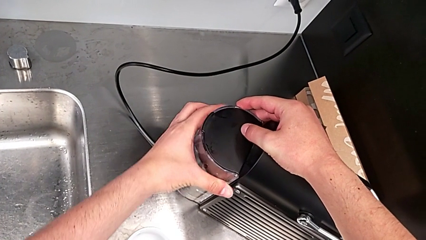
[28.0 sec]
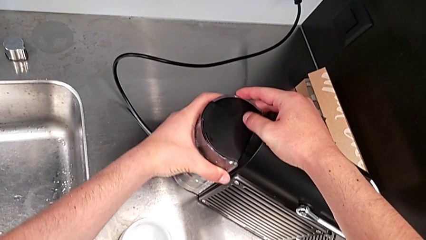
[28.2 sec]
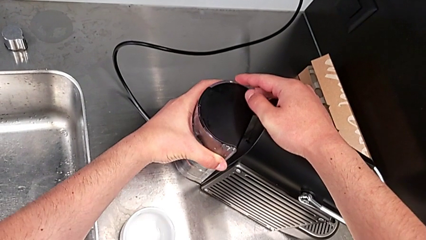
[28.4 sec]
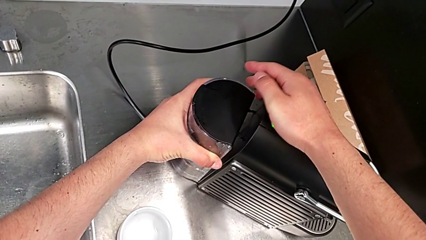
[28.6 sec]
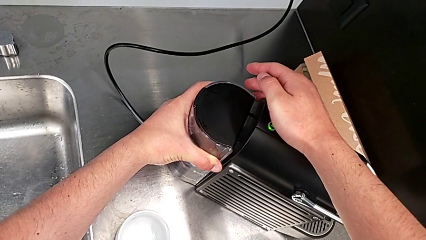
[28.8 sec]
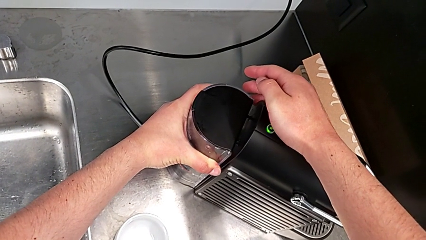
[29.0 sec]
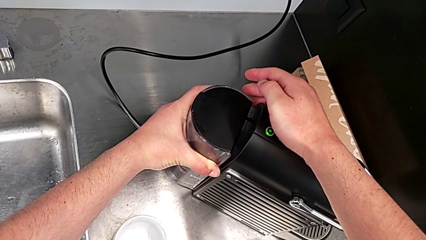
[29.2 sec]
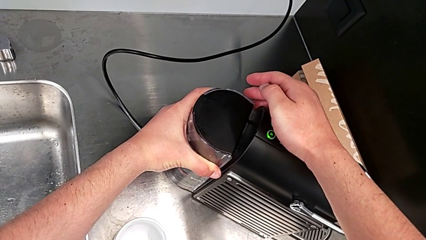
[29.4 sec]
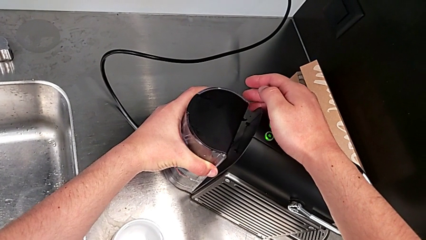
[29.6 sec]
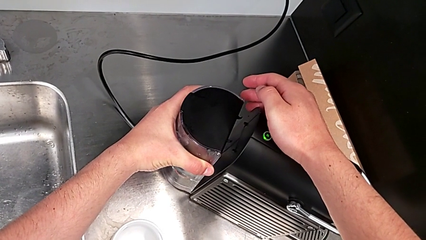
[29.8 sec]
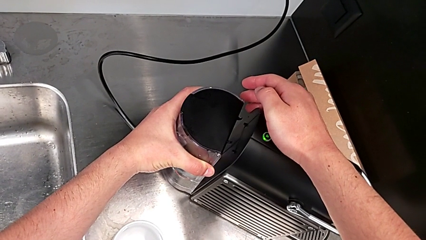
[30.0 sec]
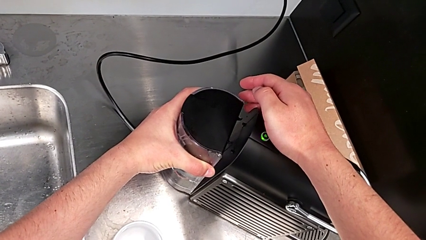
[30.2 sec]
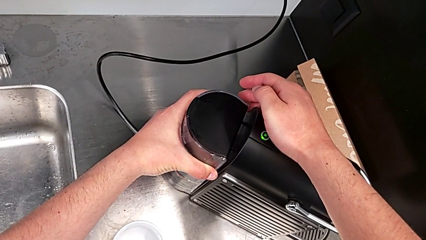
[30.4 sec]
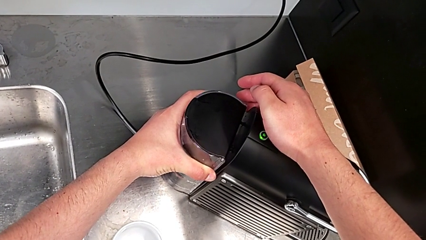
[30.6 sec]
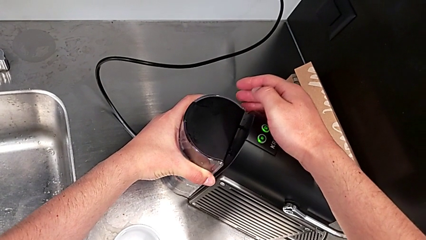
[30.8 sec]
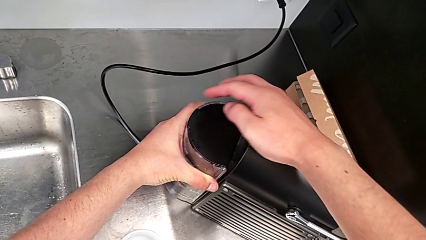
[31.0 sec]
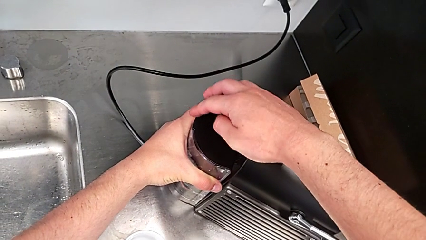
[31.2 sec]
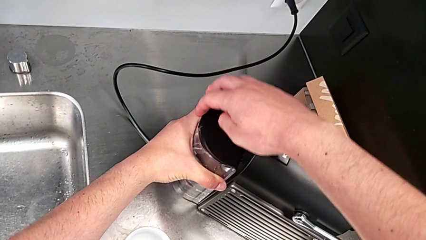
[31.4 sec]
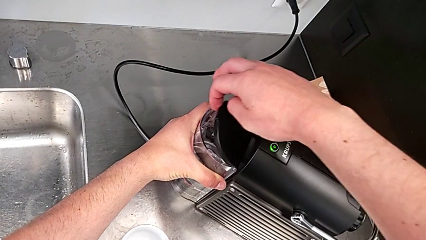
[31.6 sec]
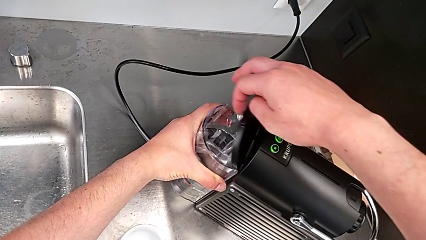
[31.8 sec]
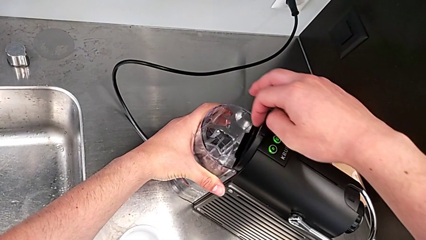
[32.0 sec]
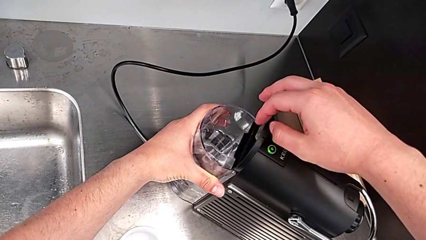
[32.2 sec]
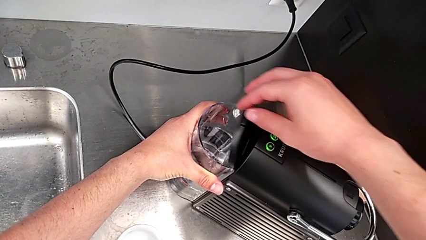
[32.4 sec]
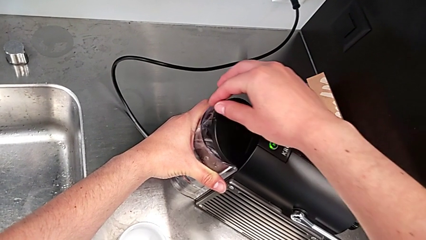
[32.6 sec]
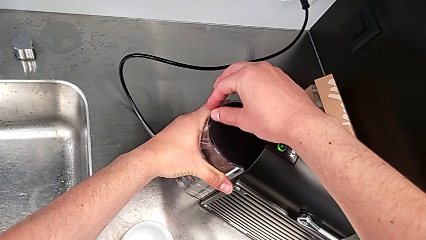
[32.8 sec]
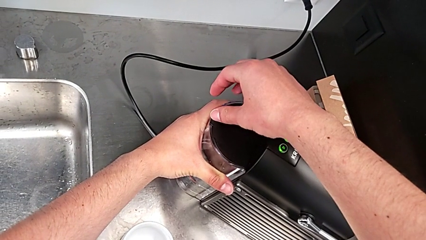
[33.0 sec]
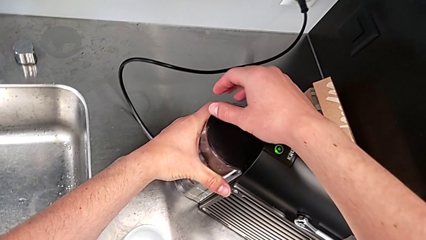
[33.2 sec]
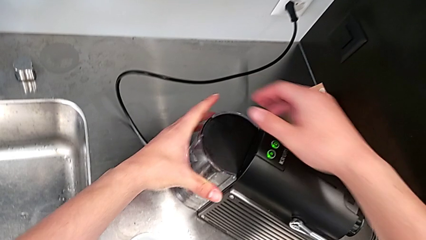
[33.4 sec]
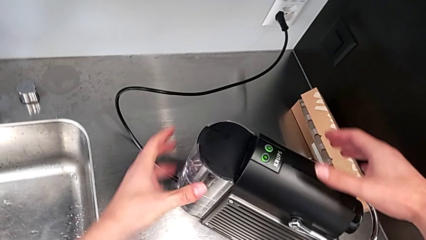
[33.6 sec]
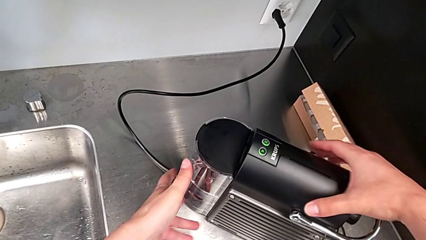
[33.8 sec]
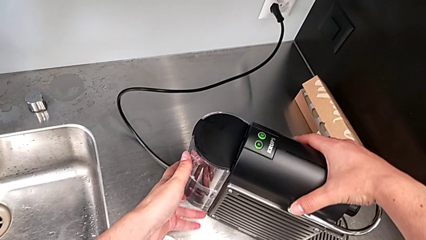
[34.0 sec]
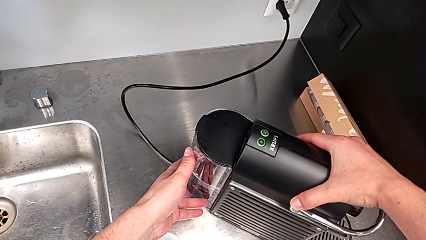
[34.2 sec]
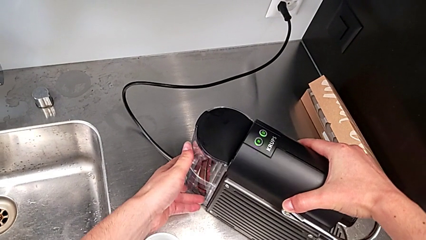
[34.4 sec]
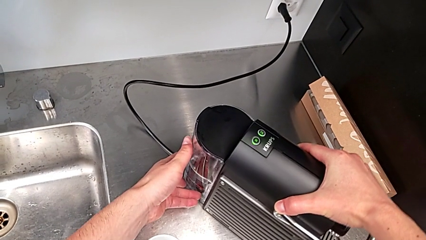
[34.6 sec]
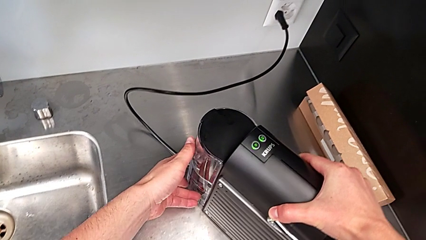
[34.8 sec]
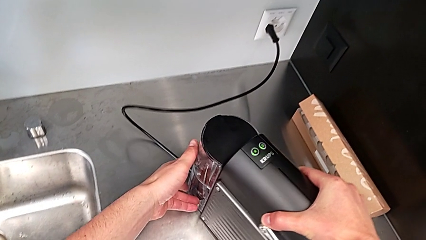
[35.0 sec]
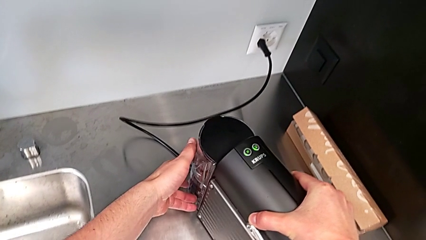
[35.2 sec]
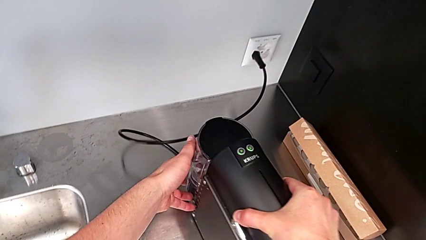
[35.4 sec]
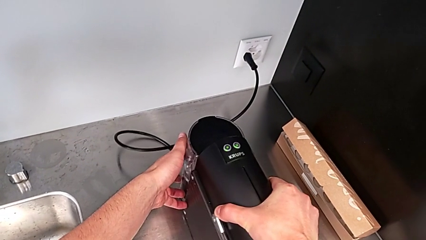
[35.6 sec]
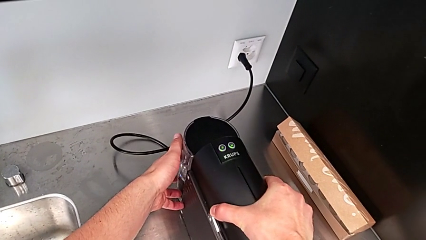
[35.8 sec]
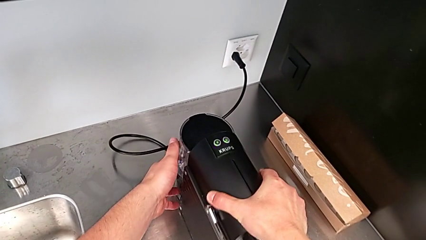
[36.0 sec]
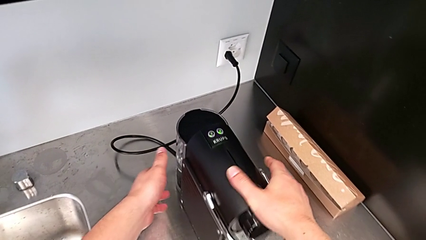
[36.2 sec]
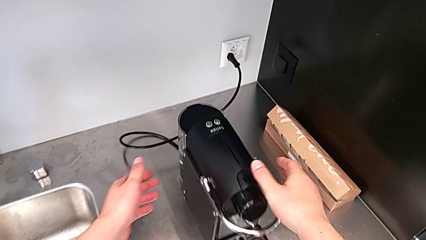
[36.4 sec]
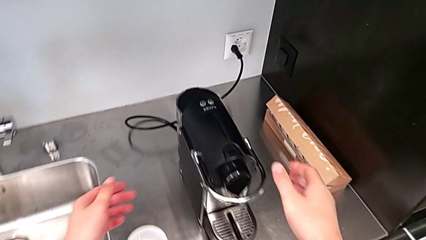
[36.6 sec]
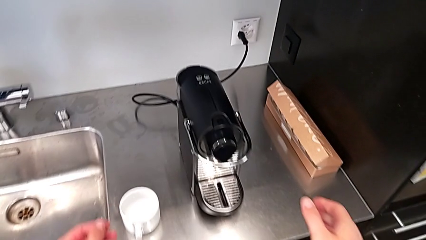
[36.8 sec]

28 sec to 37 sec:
The camera wearer is filling the water container. They keep assembling the water container, open the lid, close the lid and rotate the back water container, all with the right hand.

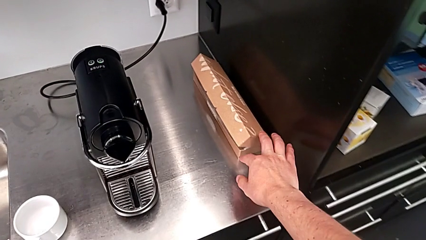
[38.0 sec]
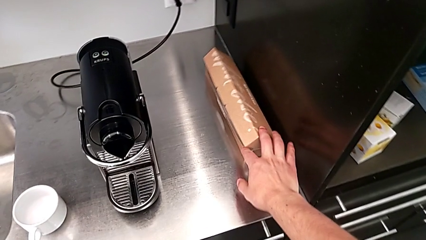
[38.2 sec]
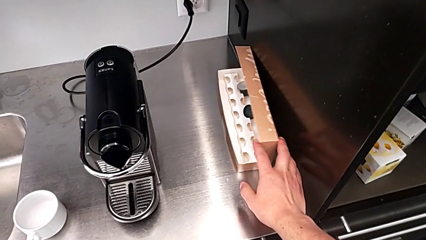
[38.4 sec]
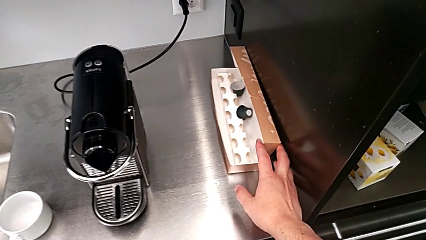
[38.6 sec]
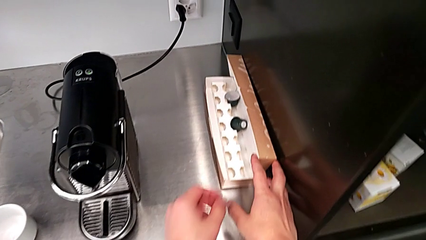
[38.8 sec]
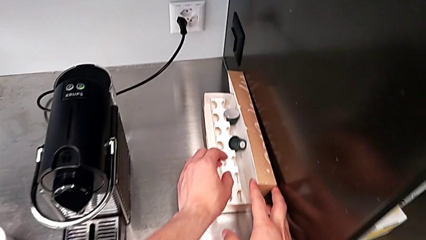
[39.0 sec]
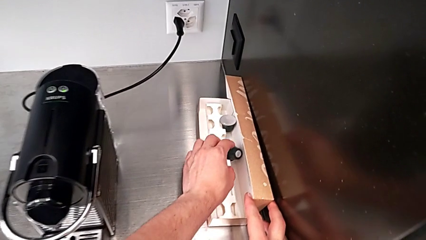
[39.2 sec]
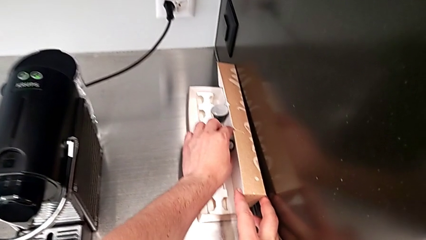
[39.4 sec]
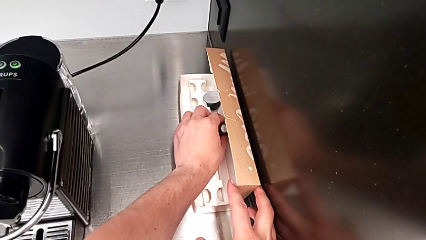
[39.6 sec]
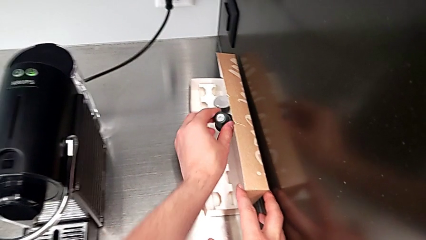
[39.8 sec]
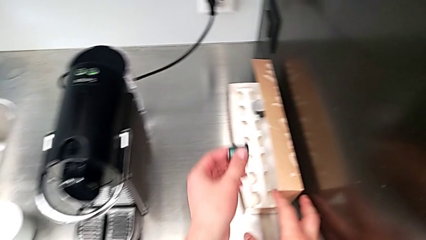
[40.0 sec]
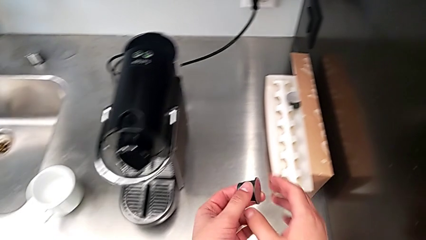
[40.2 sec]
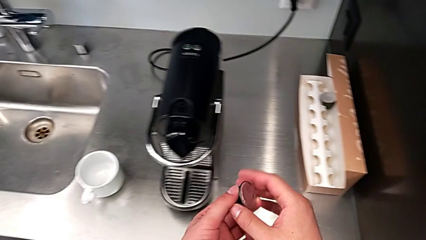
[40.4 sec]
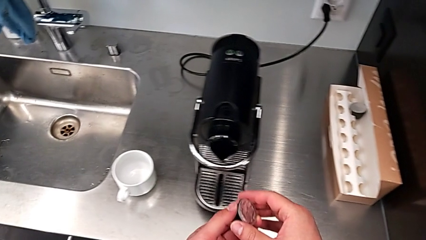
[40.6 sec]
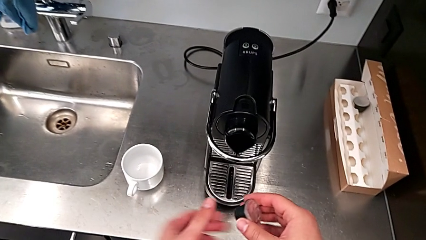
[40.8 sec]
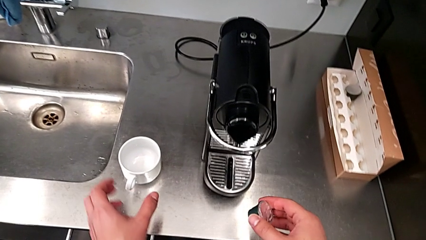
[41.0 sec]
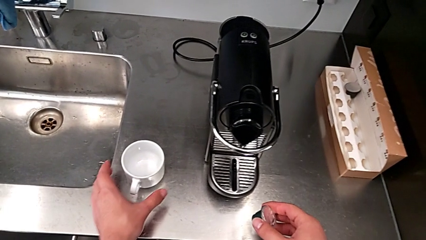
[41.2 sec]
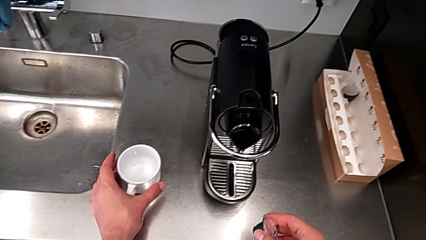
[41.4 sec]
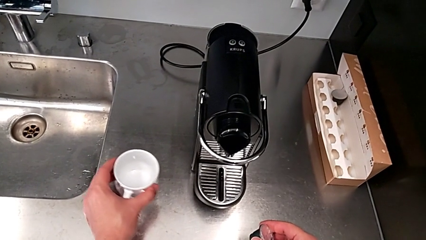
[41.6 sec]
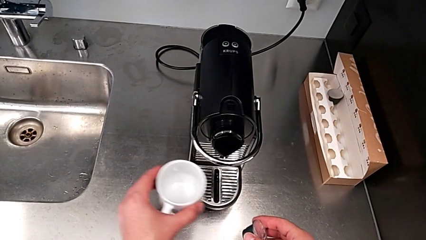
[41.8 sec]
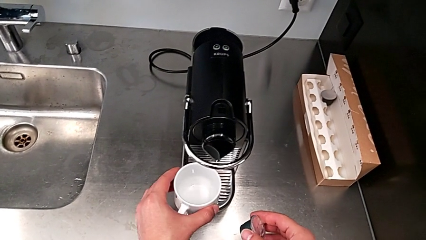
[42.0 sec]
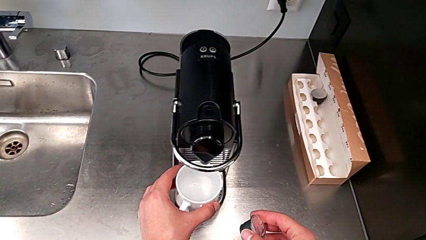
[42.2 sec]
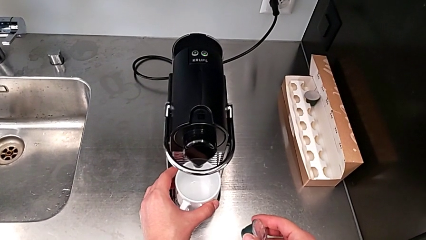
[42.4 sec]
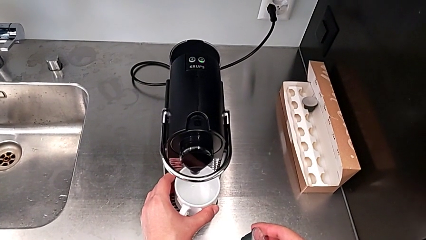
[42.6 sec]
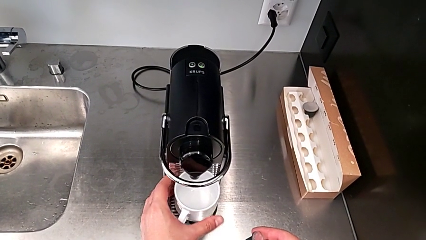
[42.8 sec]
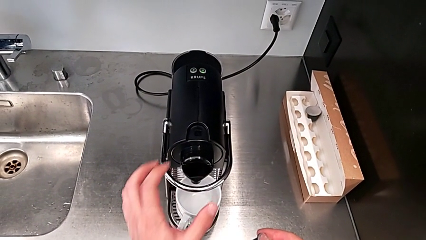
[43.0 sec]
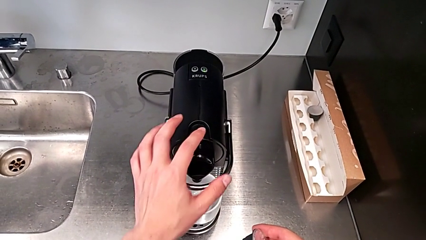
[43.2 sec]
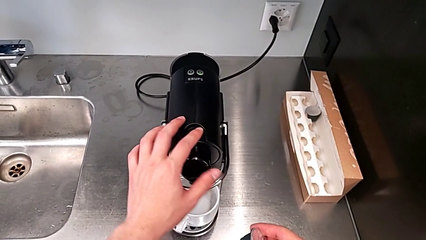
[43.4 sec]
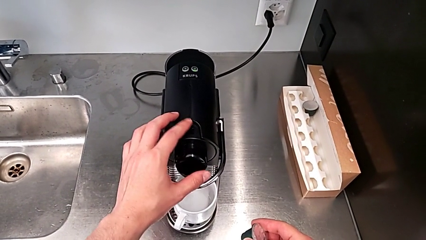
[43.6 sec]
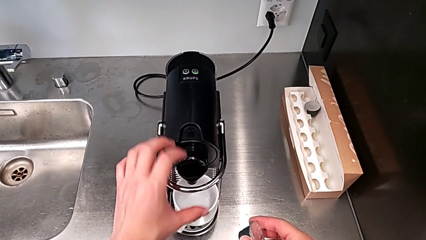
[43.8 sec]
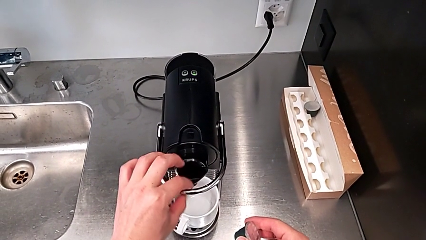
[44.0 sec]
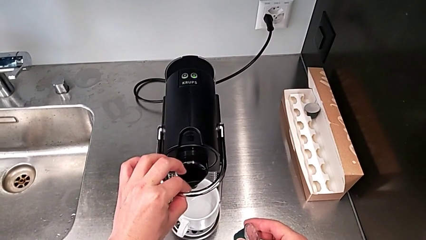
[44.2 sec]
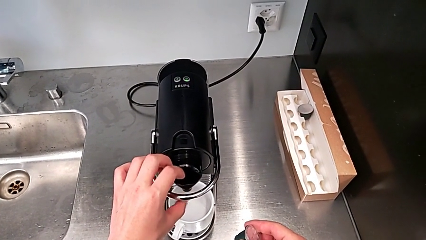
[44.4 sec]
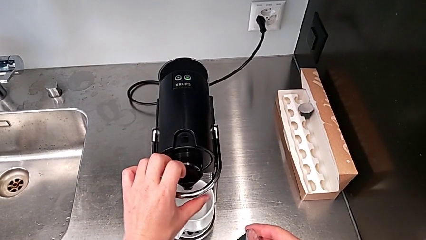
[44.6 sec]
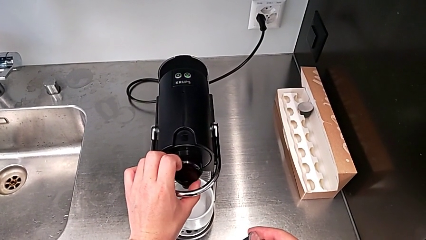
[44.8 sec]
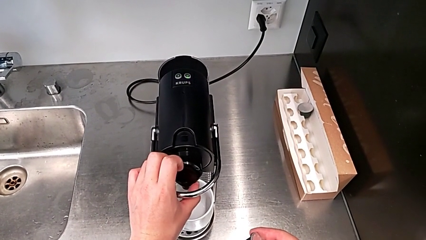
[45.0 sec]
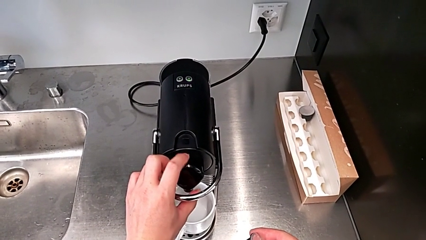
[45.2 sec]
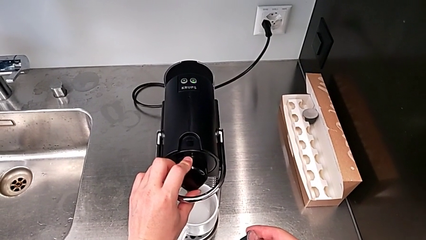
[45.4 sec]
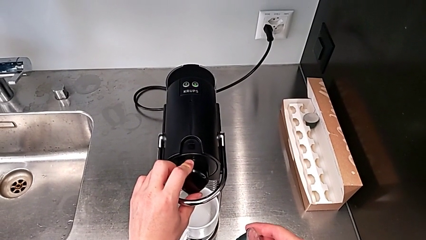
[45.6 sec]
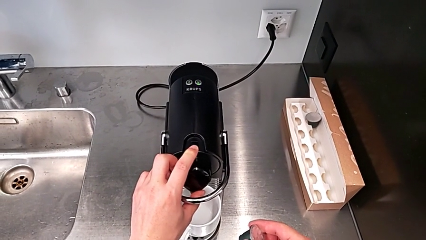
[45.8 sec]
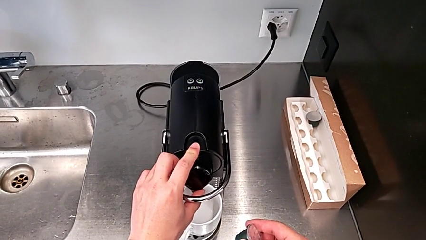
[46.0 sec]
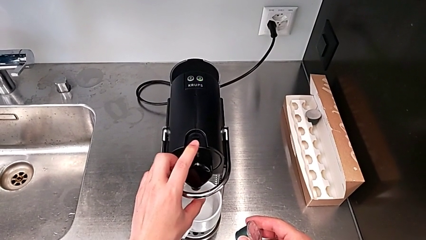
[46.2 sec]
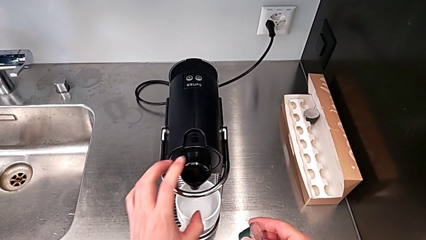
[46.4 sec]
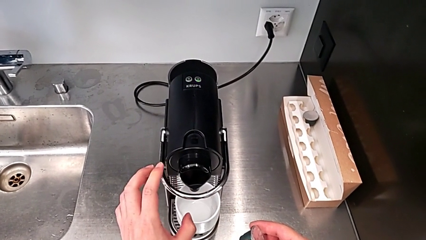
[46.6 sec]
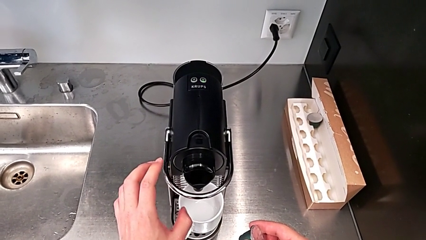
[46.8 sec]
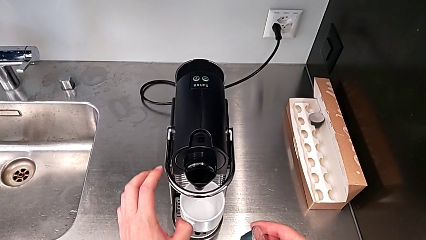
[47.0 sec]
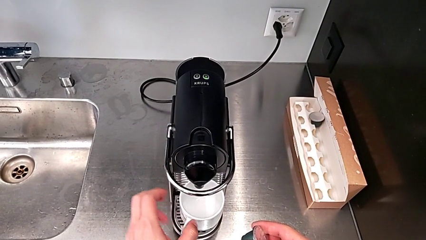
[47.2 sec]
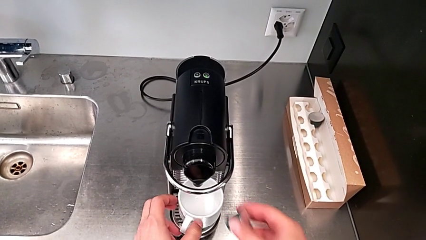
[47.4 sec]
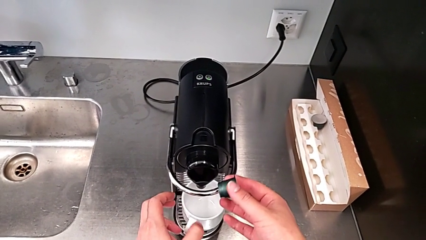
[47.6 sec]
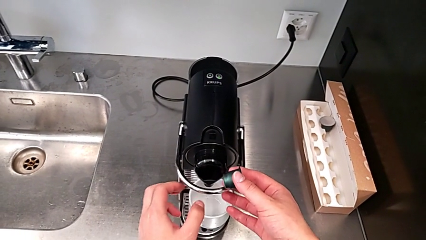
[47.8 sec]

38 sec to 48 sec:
The camera wearer is making a cup of coffee. They open the capsule box with the right hand and lift the coffee capsule with the right hand. They grab the cup with the left hand. They place the cup with the right hand and inspect the dispenser with the right hand.
